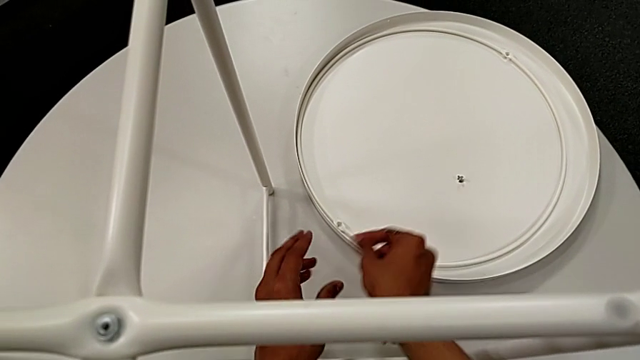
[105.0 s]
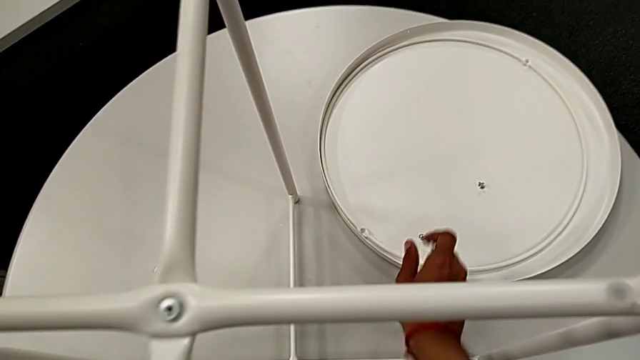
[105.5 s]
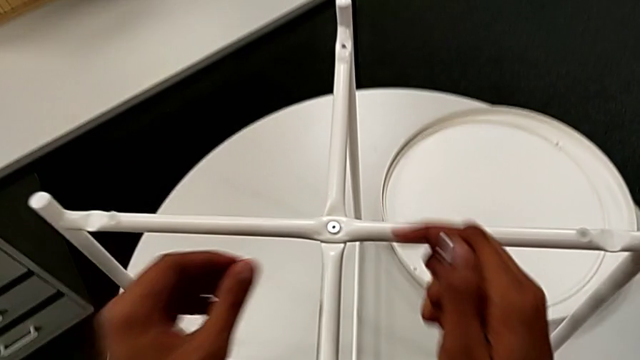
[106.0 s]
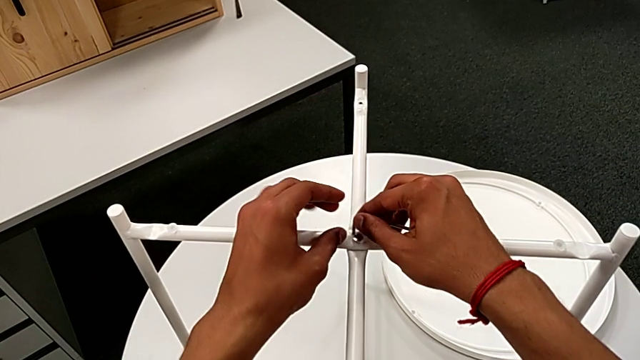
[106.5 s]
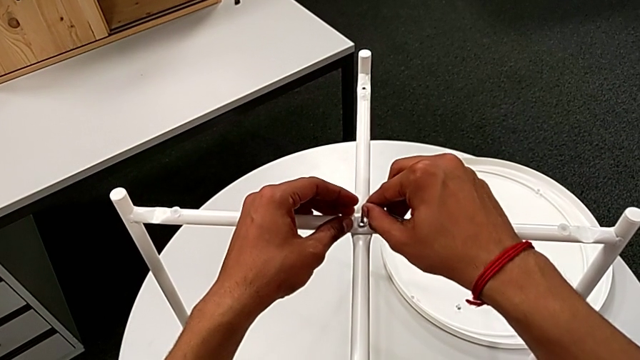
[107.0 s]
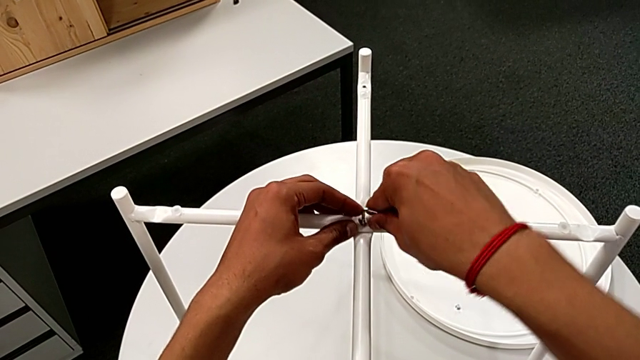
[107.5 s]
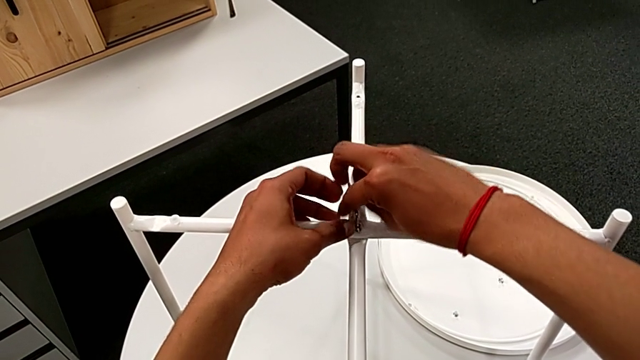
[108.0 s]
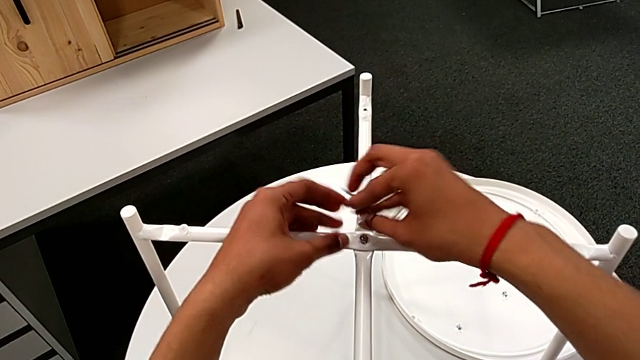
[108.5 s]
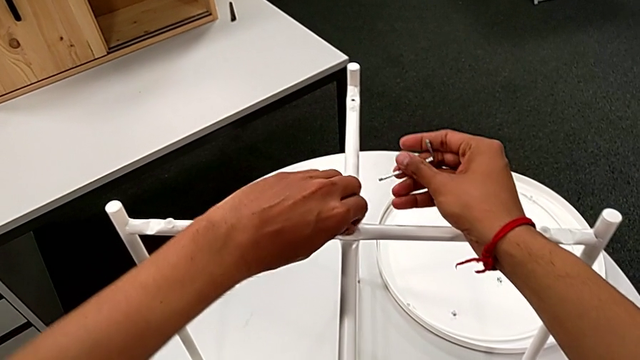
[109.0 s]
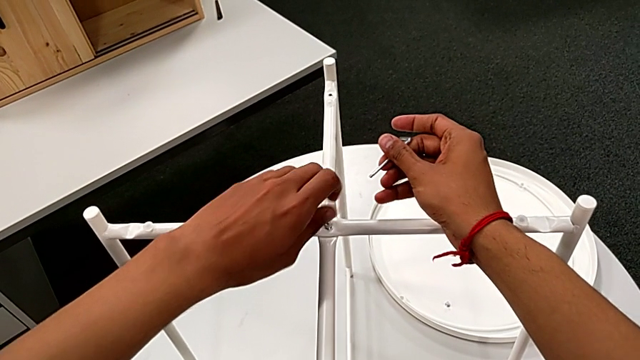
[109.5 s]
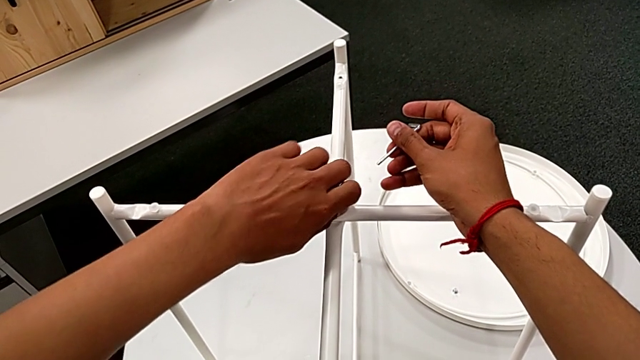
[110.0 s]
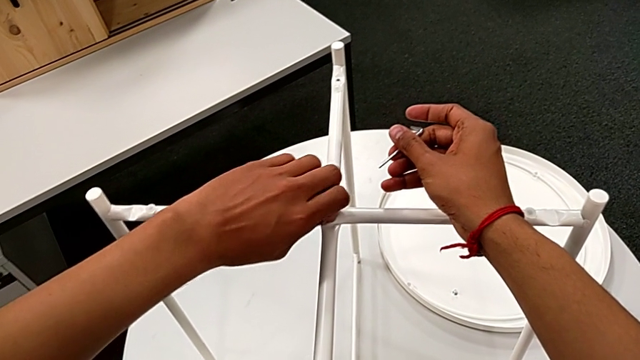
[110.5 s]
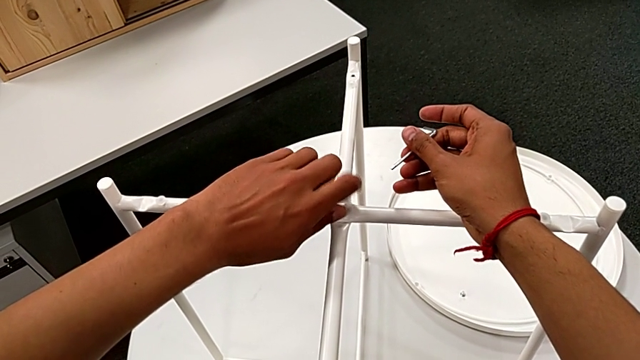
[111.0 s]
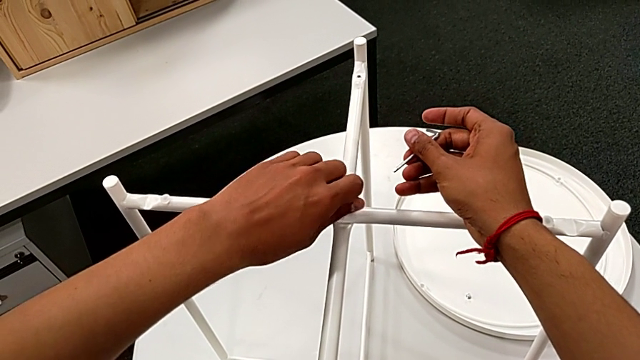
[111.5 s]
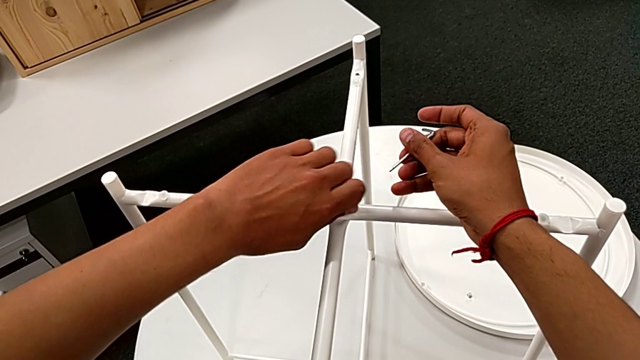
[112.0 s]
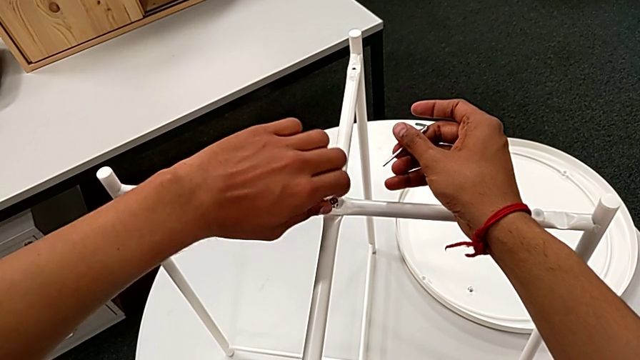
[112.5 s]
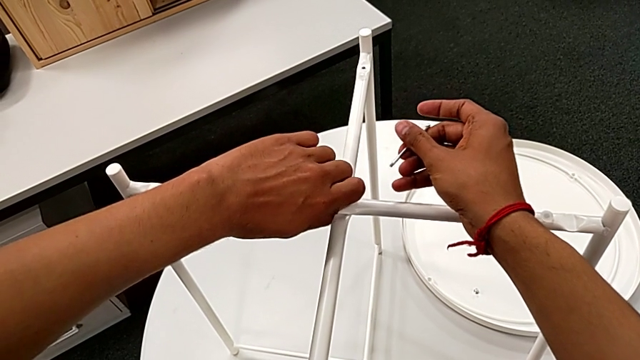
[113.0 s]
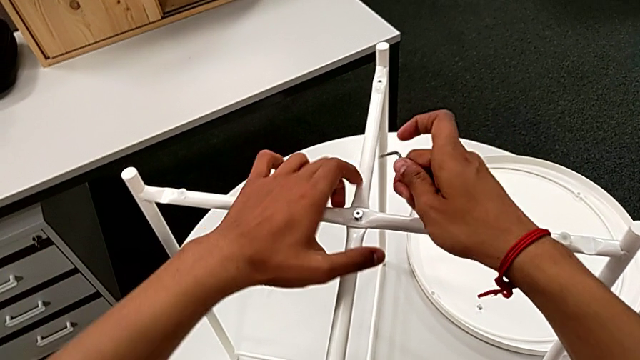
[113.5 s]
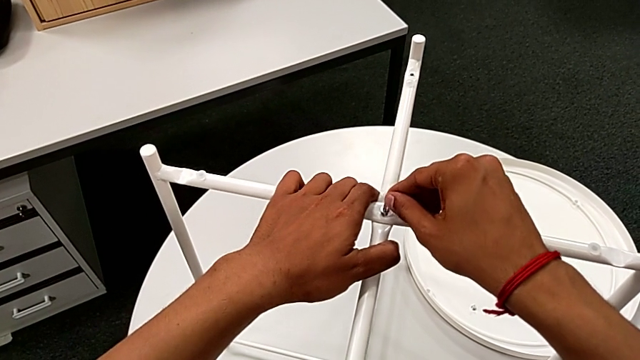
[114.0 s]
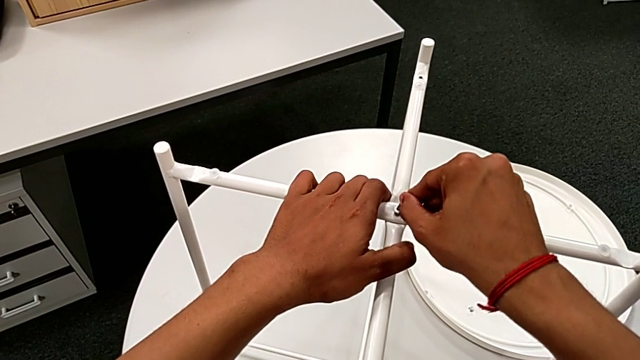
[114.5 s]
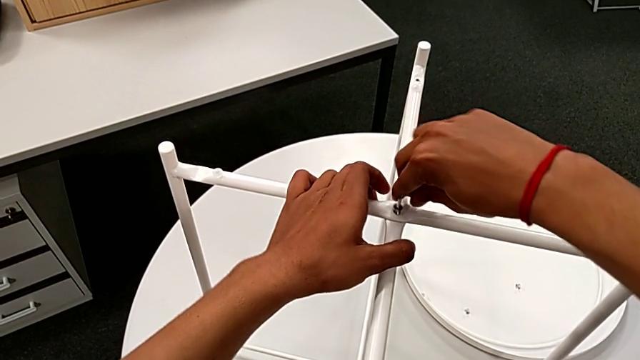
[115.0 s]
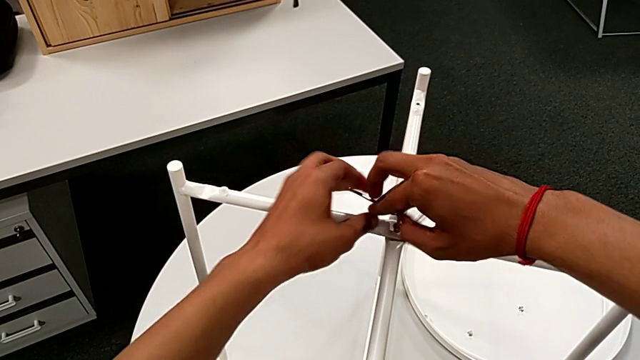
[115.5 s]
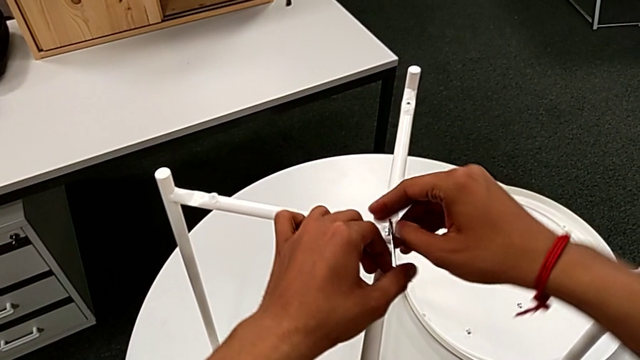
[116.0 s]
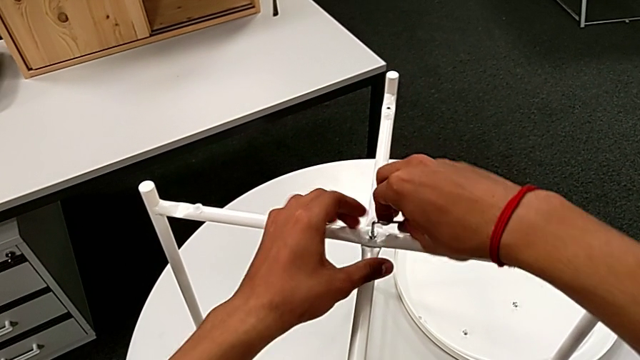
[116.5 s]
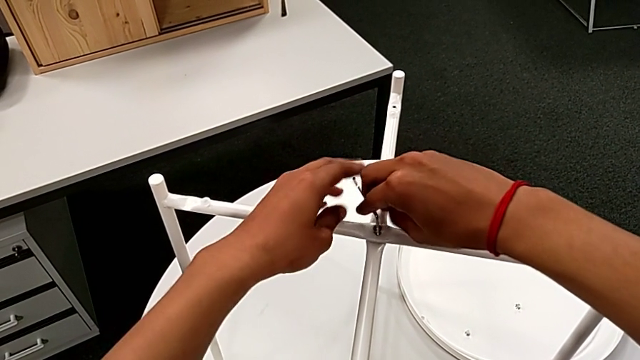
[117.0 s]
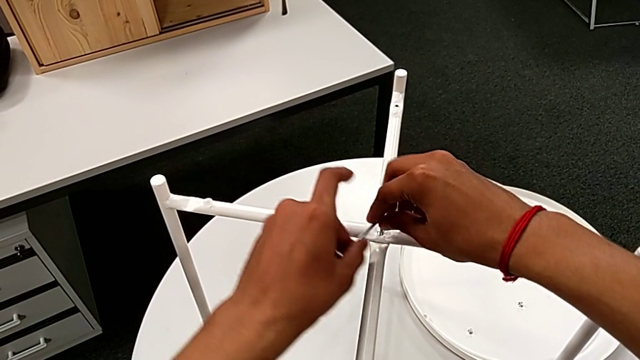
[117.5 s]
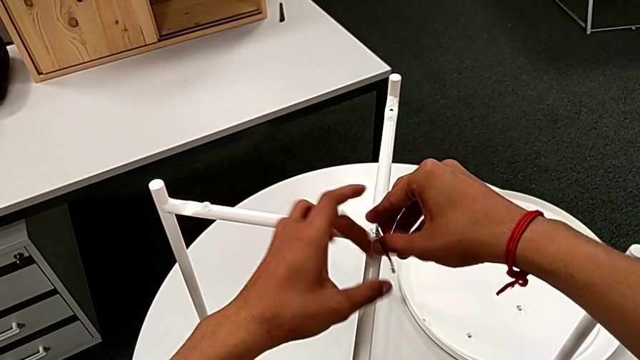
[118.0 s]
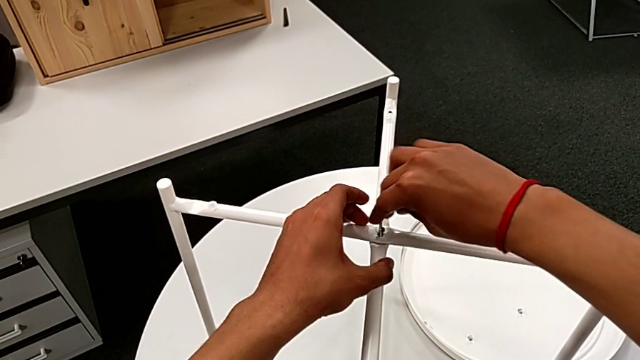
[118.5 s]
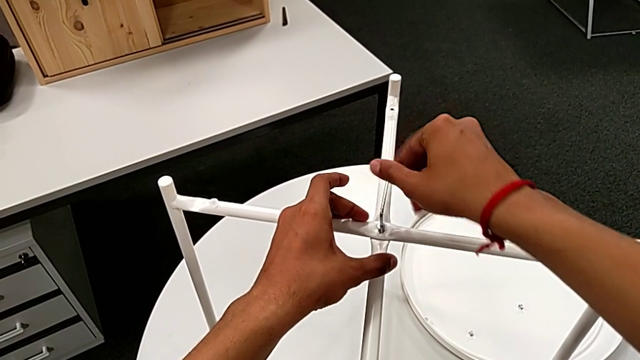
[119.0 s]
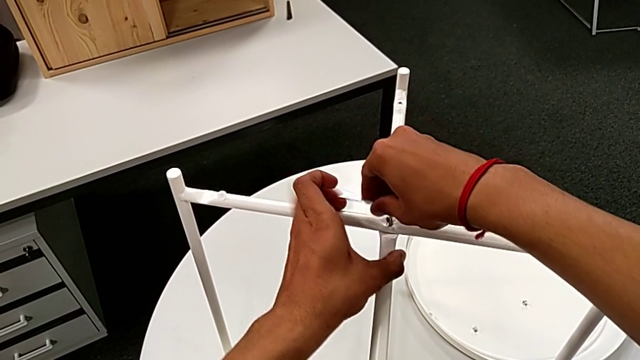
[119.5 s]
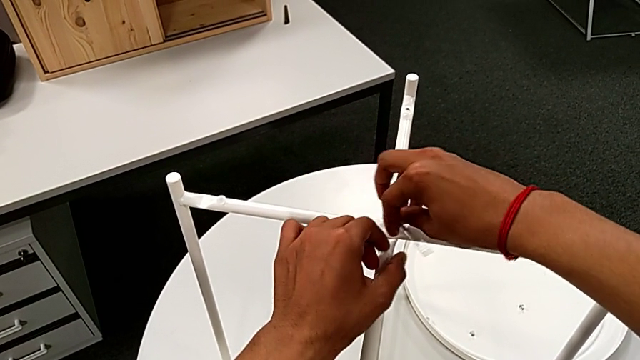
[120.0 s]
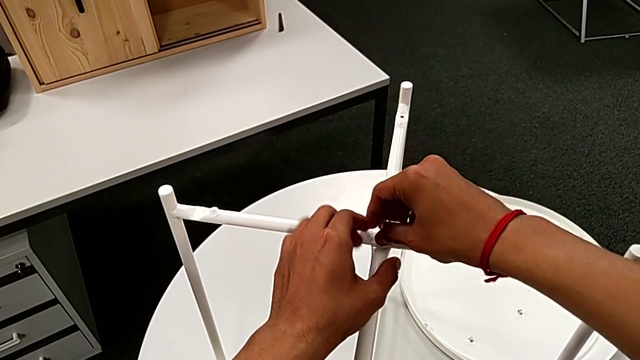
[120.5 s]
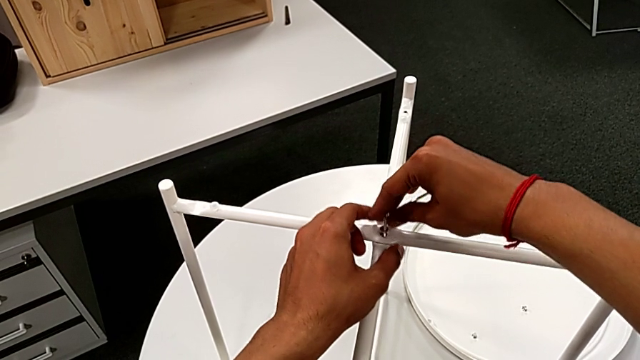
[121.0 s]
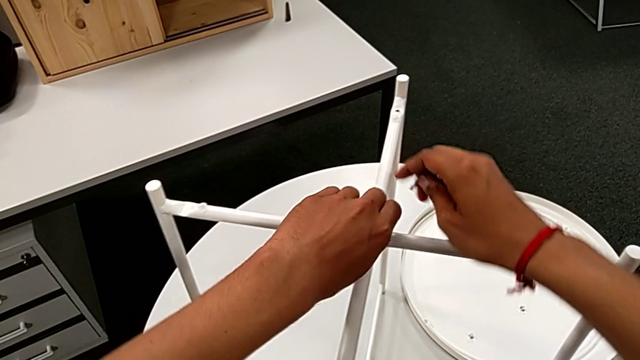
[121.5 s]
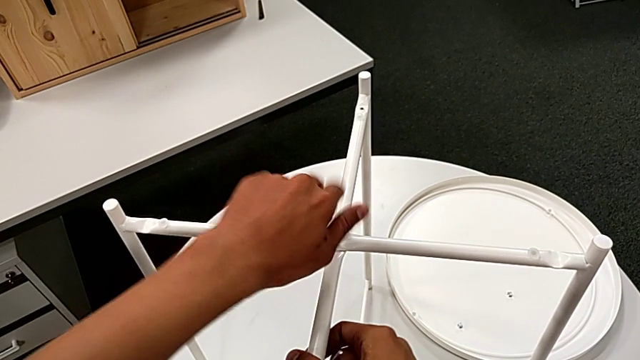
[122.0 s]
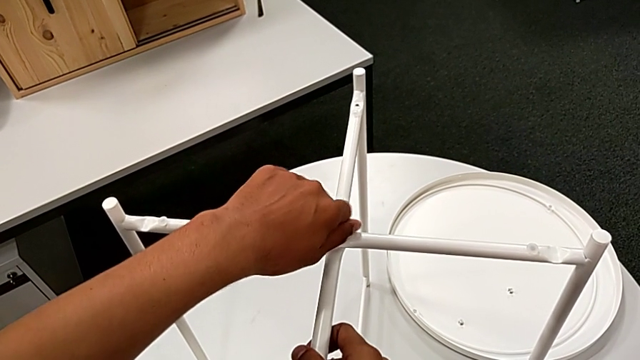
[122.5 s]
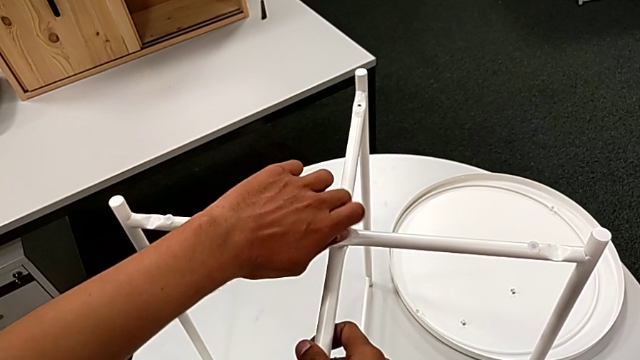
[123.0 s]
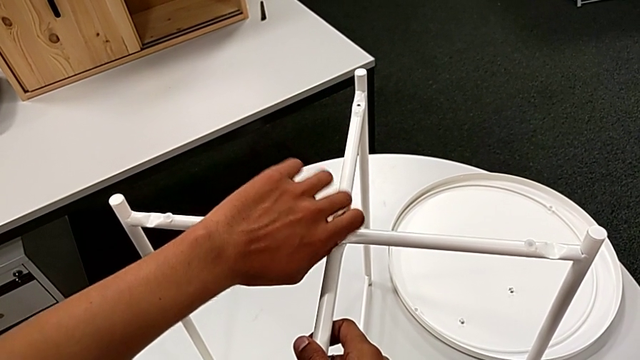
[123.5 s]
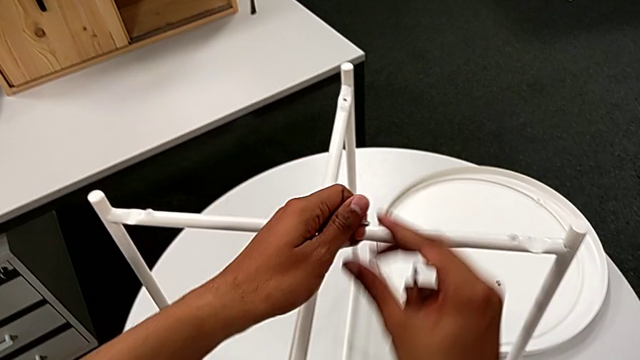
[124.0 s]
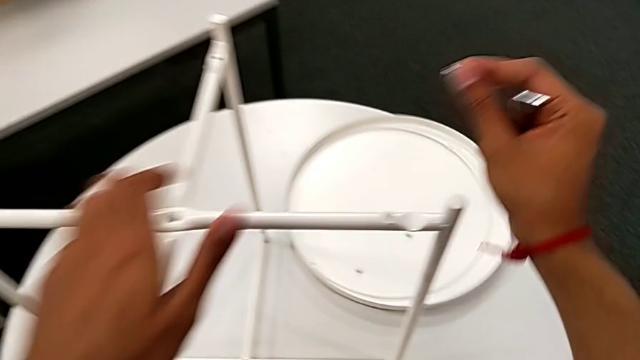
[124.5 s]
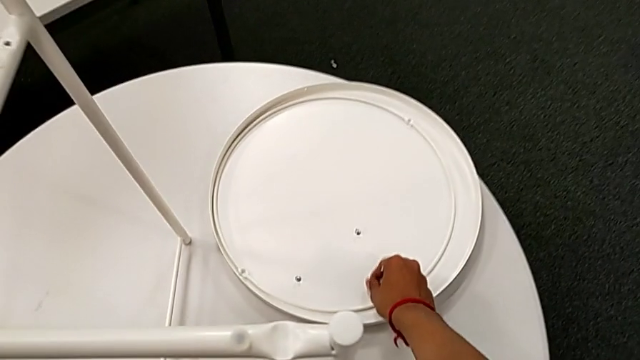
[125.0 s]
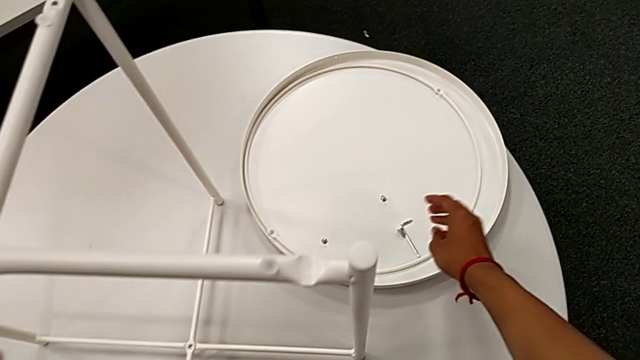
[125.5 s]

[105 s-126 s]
The camera wearer is unscrewing the head sockets from the base. They place the hex socket head, approach it, insert the Allen wrench, unscrew the hex socket head, withdraw the Allen wrench, unscrew the hex socket head, insert the Allen wrench, unscrew the hex socket head, withdraw the Allen wrench with the right hand, unscrew the hex socket head, disassemble it, grab it, place it with the right hand and place the Allen wrench with the right hand.
